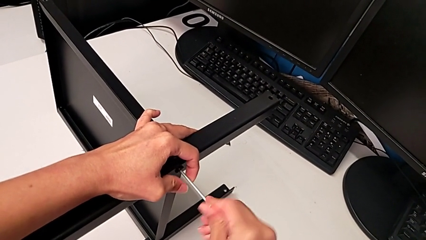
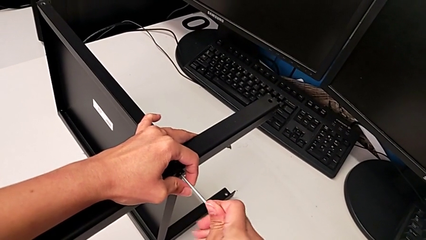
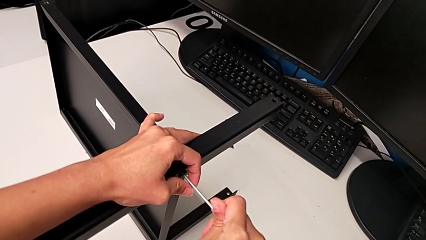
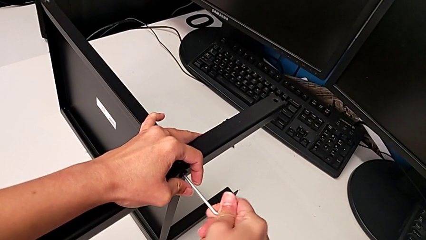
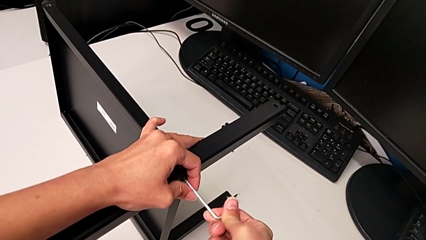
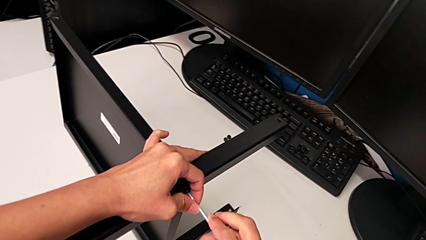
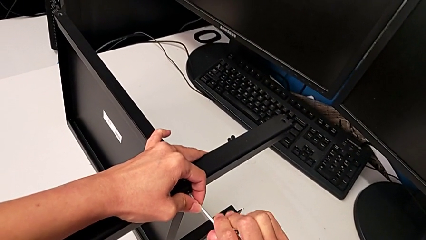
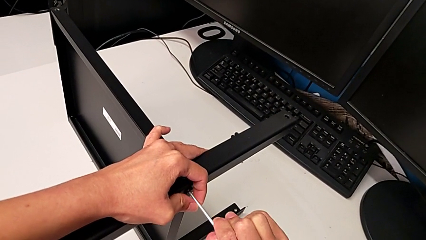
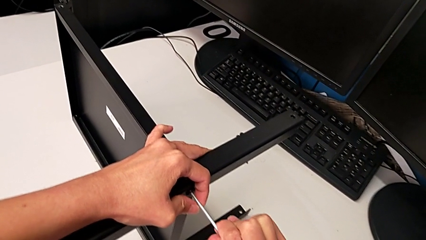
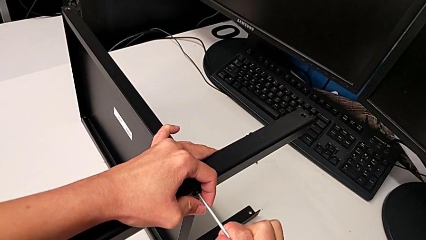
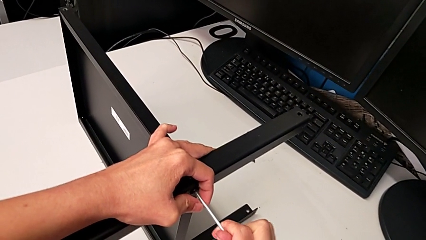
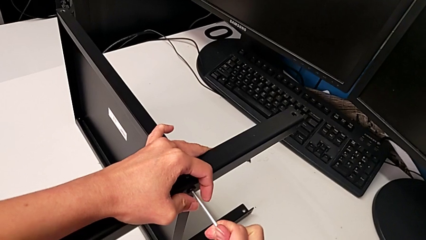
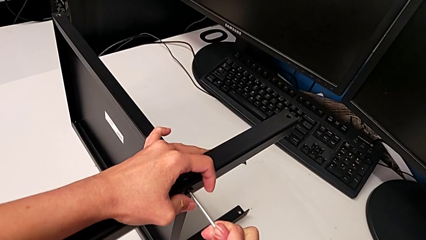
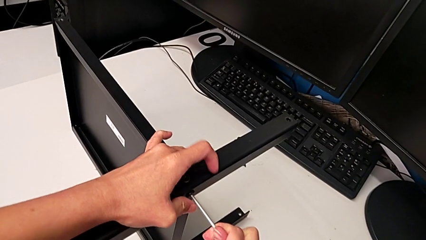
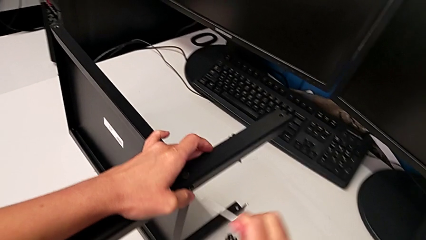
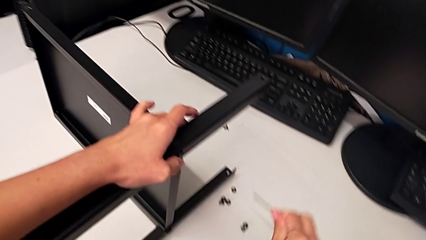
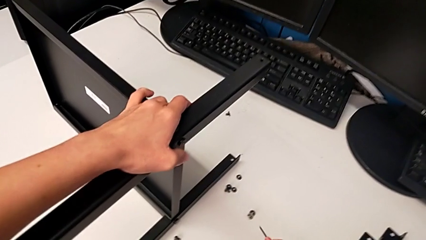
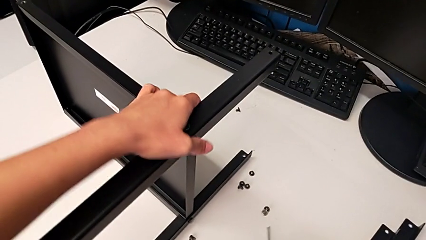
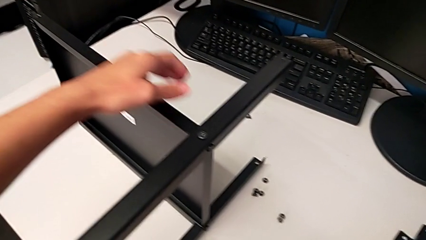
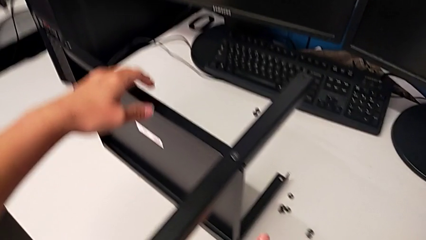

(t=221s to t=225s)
The camera wearer is assembling the second leg. They screw the second hex socket head, withdraw the Allen wrench and place it.

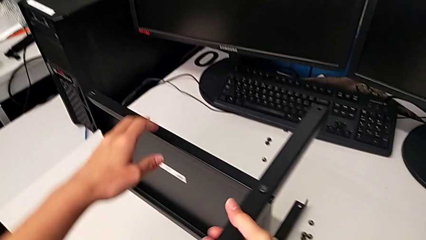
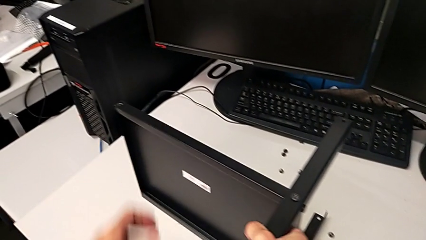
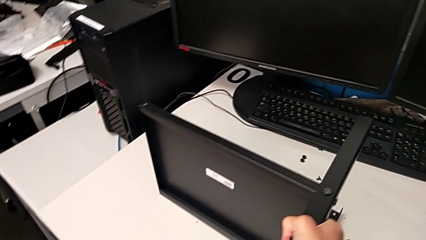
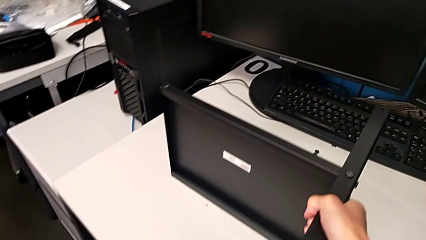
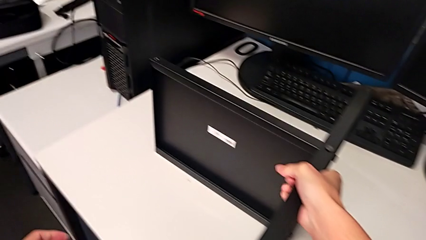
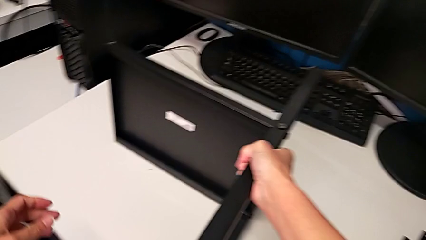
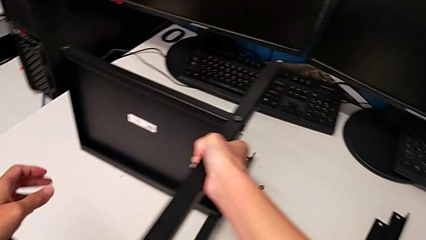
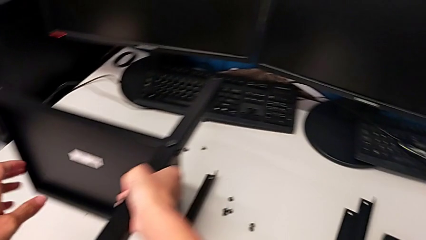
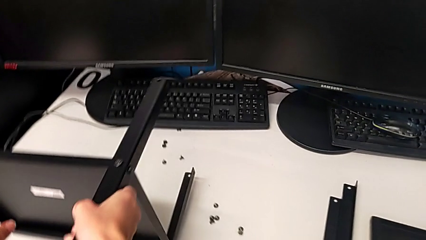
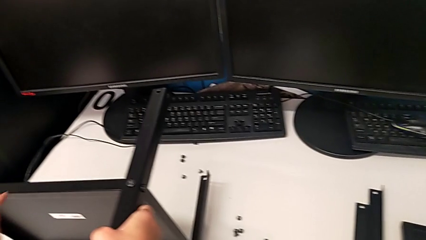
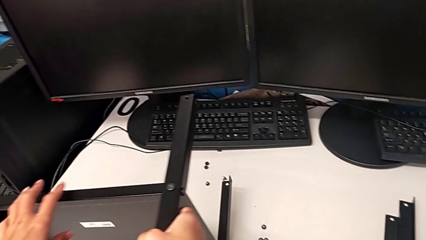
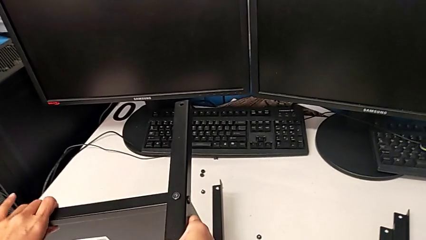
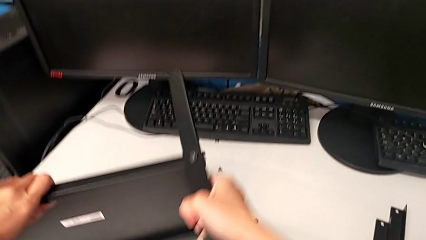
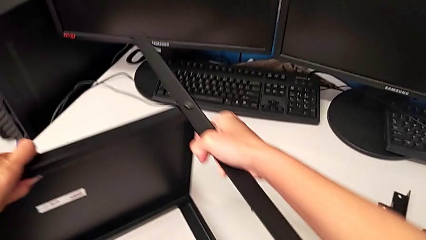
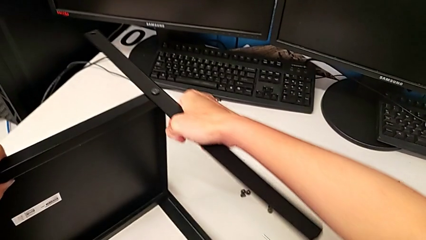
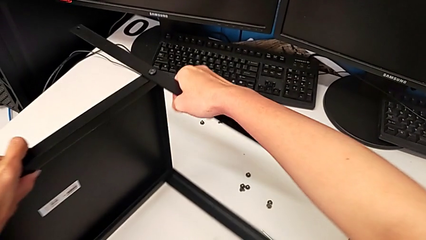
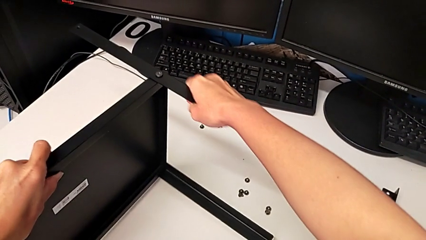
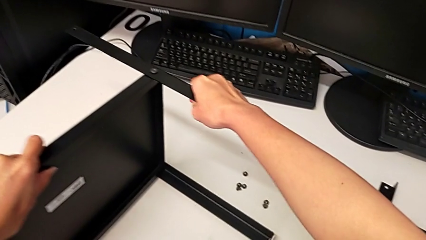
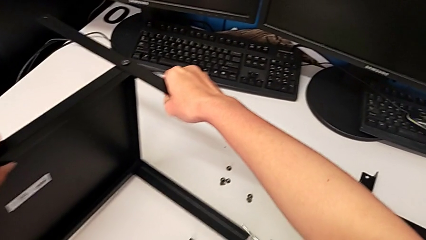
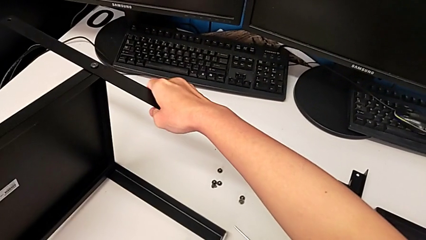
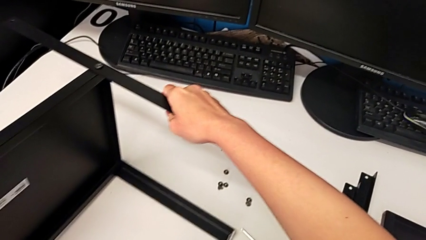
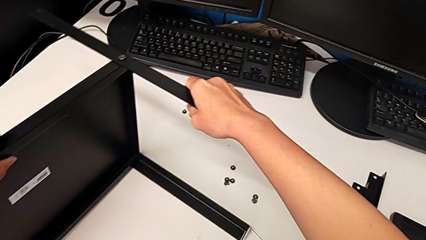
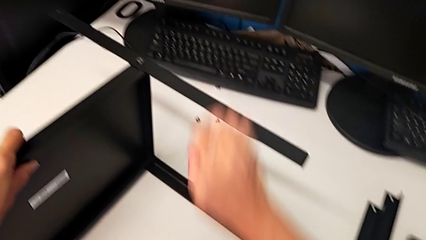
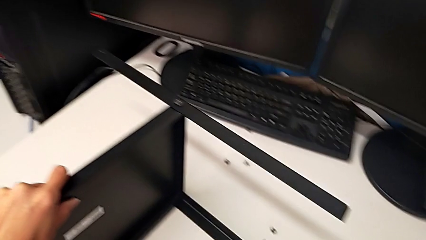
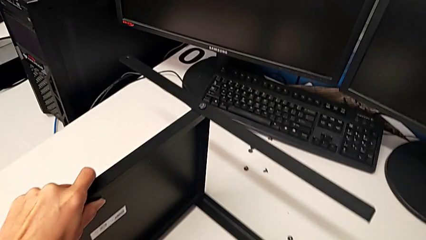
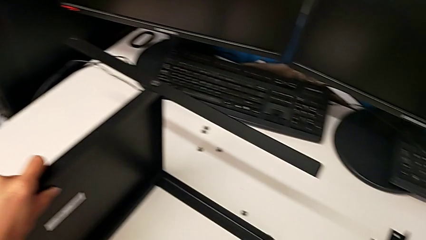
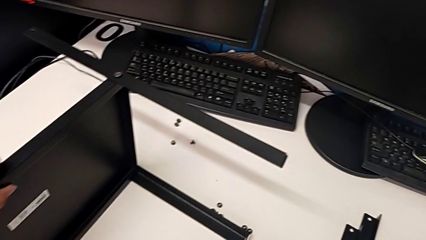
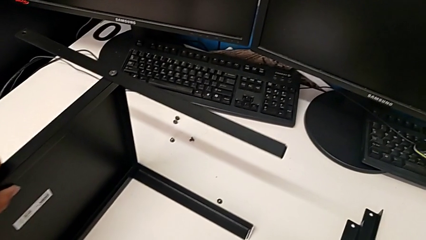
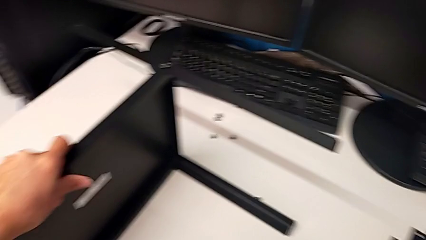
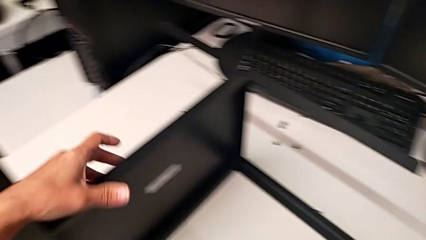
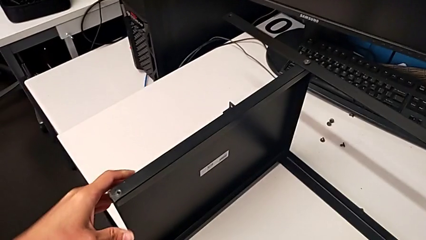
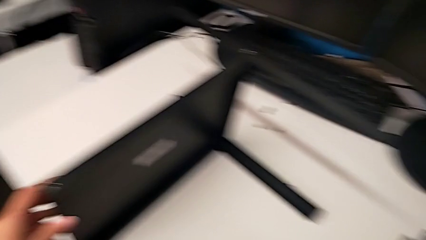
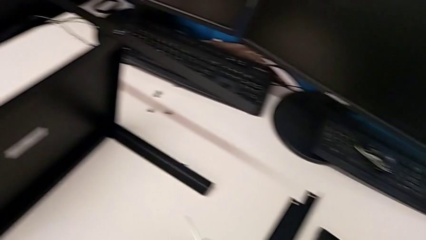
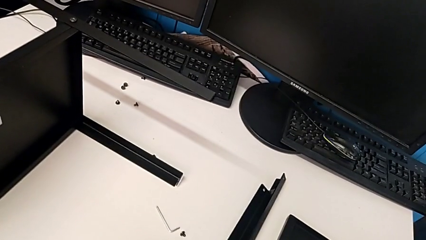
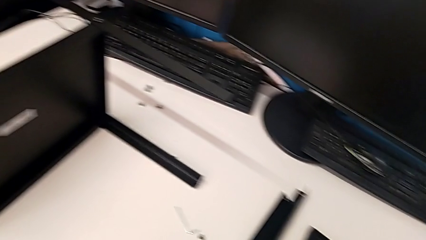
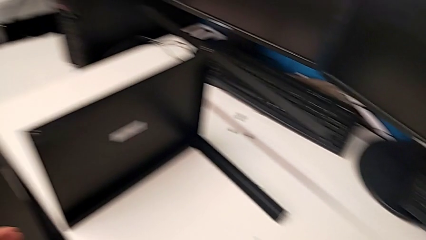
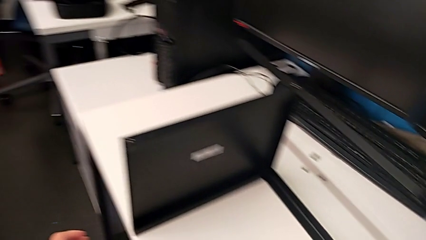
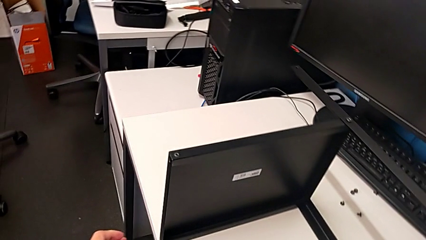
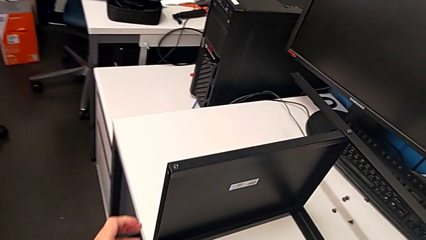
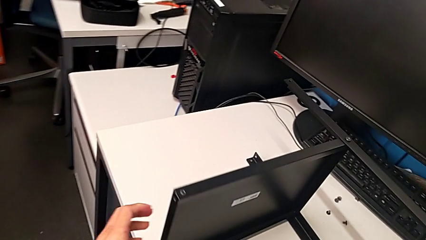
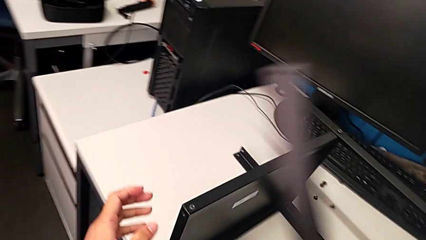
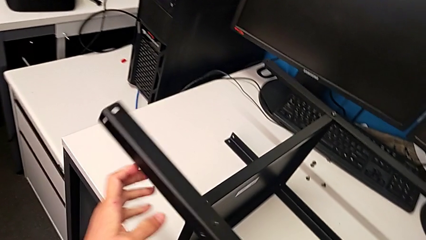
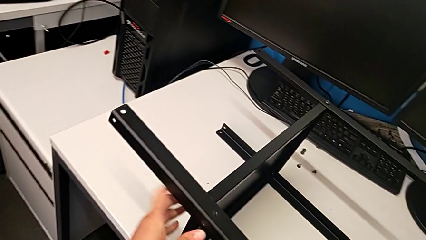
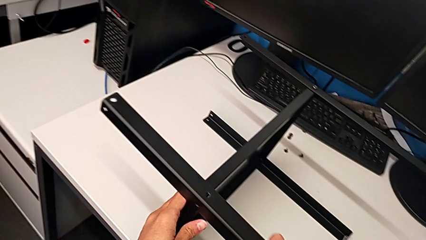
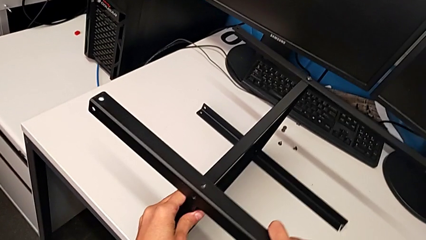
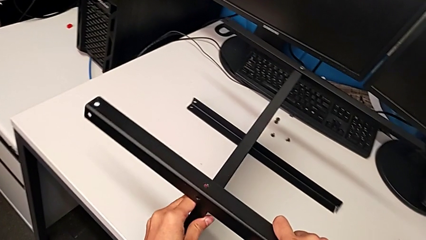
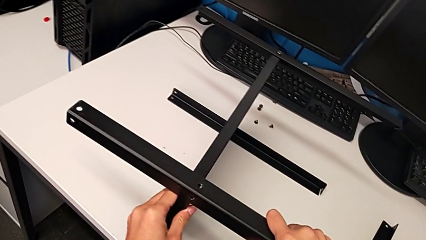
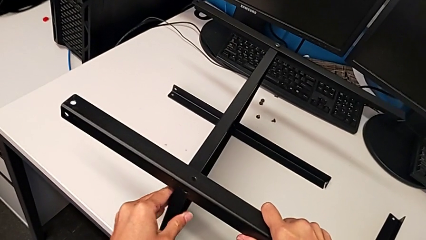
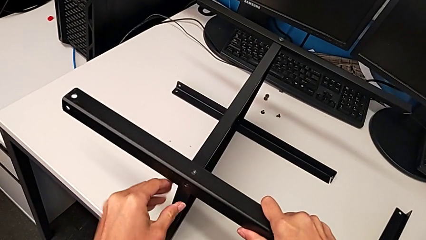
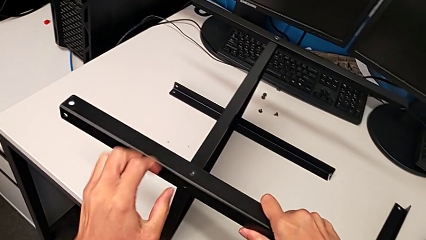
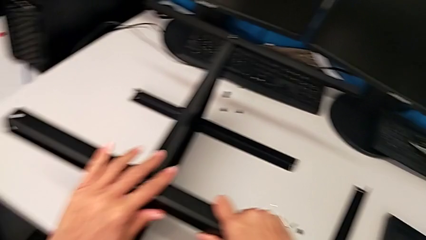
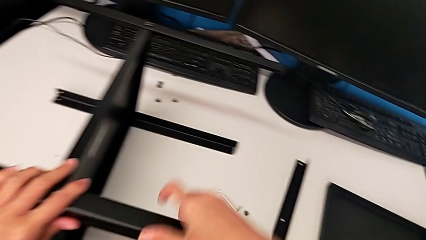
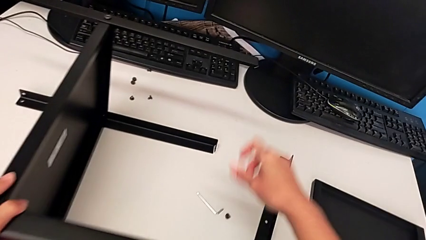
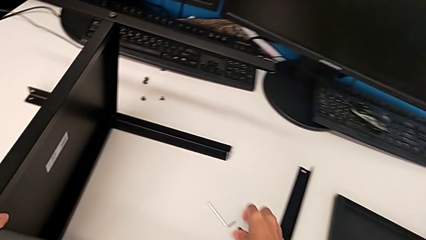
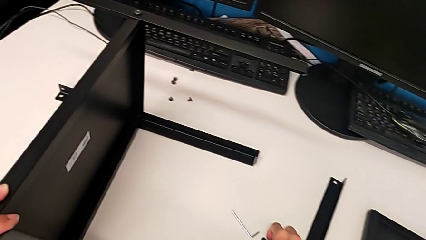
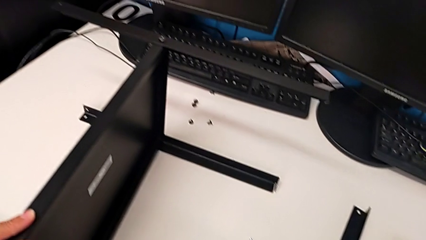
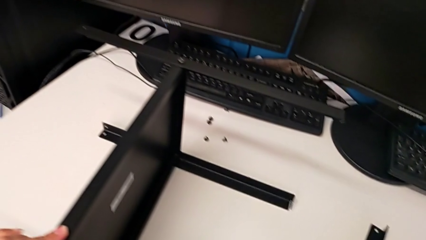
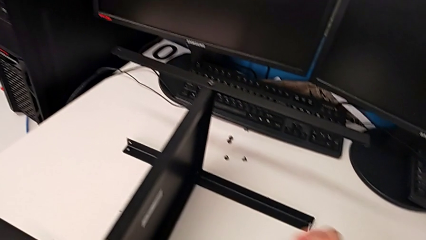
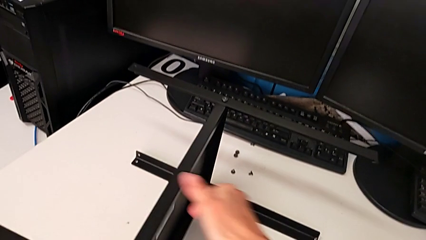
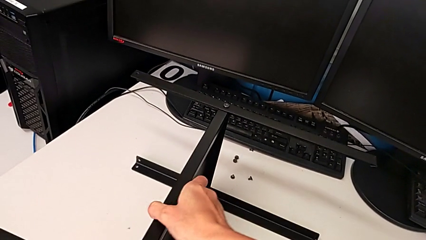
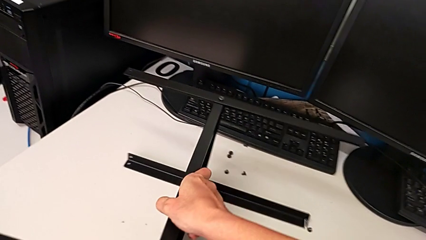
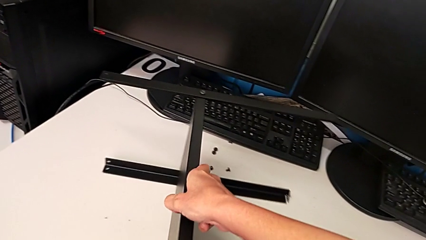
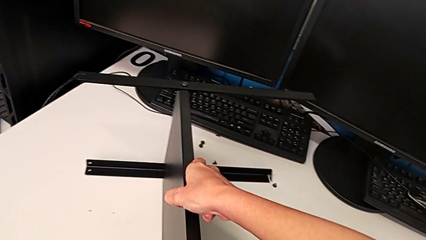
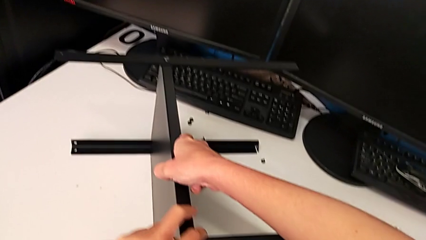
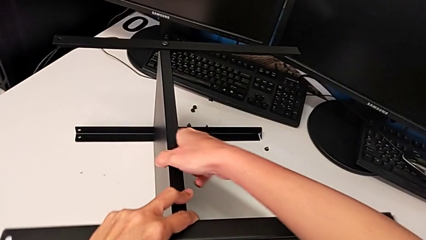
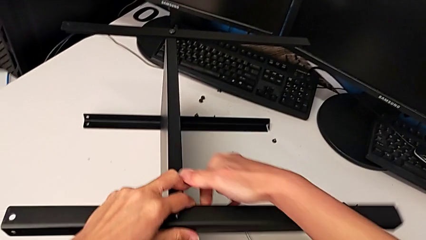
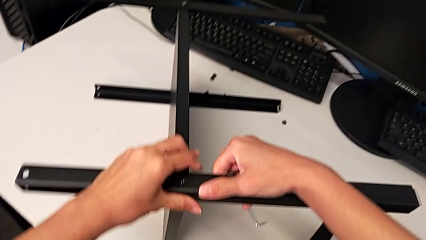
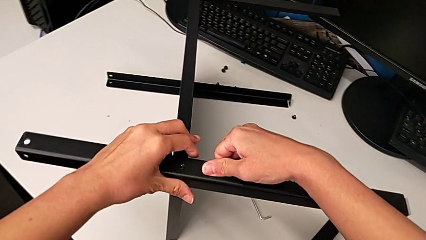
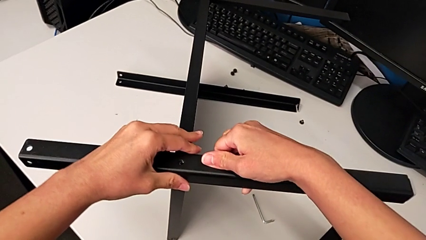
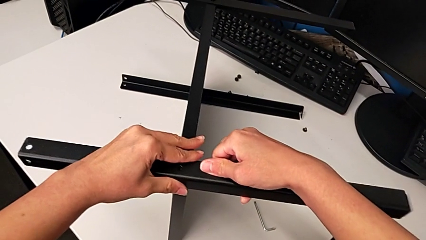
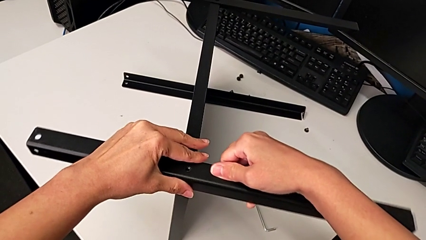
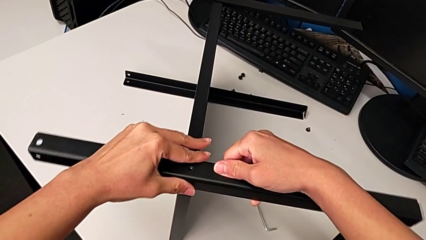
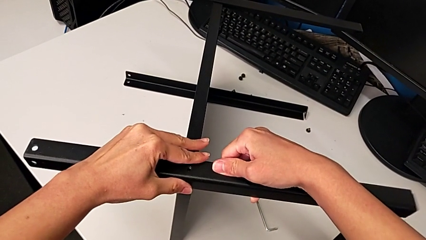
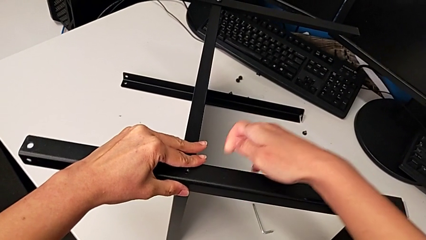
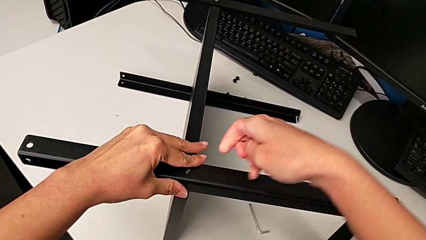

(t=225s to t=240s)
The camera wearer is inspecting the screw legs. They rotate the nightstand, grab the leg, align the third leg, grab the hex socket head, rotate the nightstand and align the tray.
